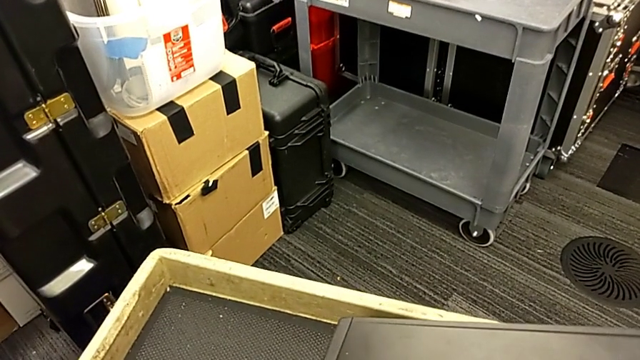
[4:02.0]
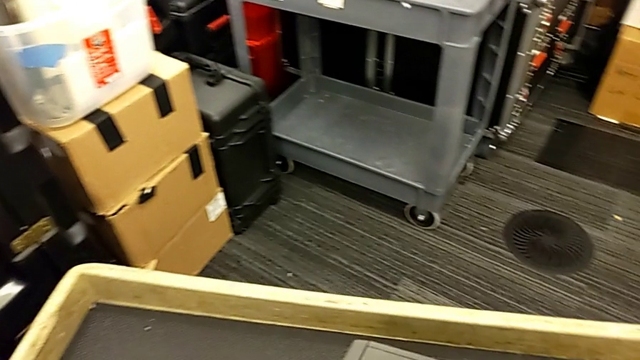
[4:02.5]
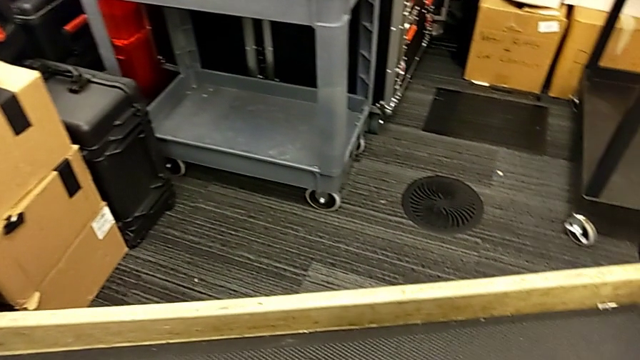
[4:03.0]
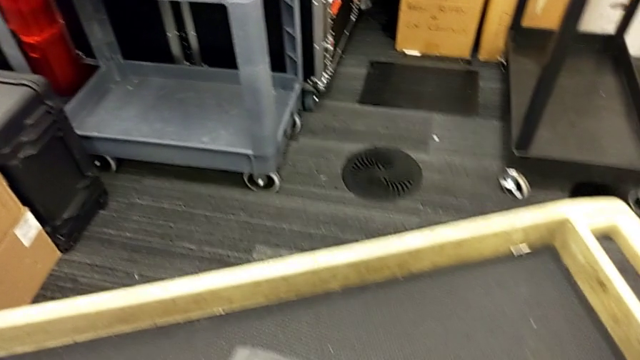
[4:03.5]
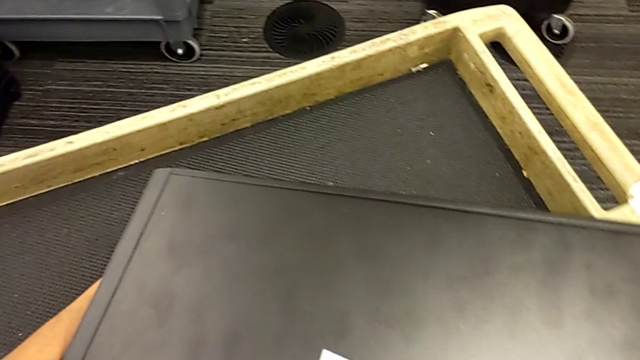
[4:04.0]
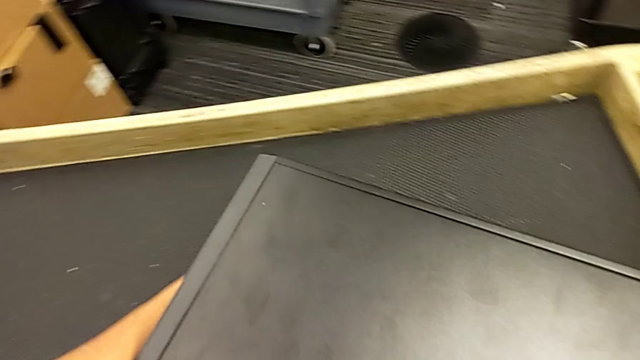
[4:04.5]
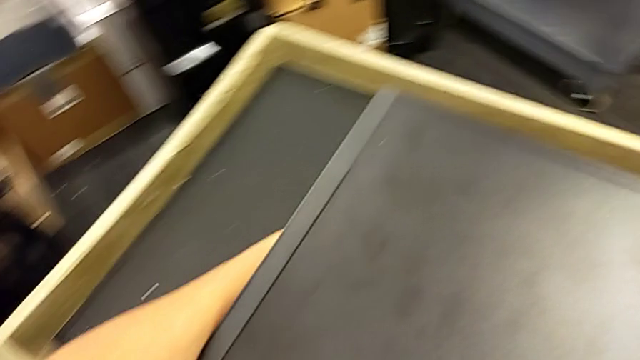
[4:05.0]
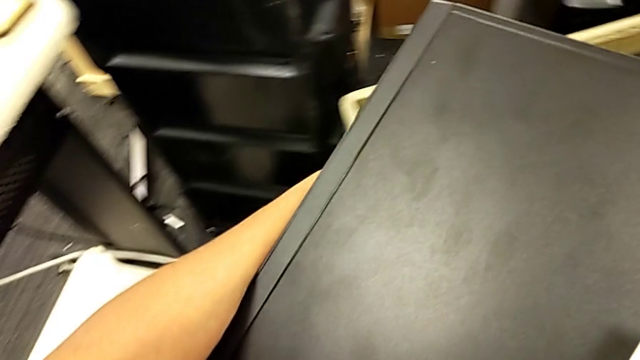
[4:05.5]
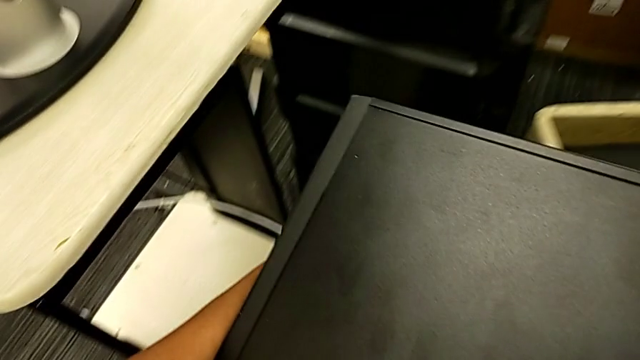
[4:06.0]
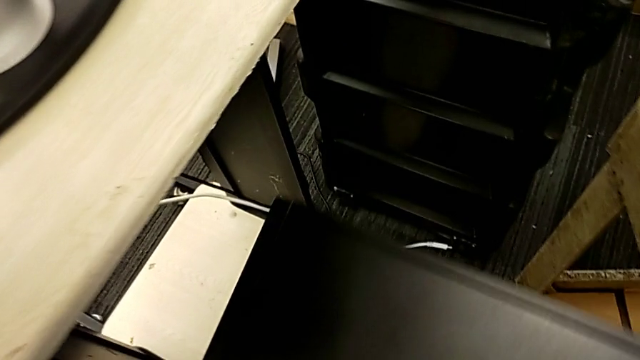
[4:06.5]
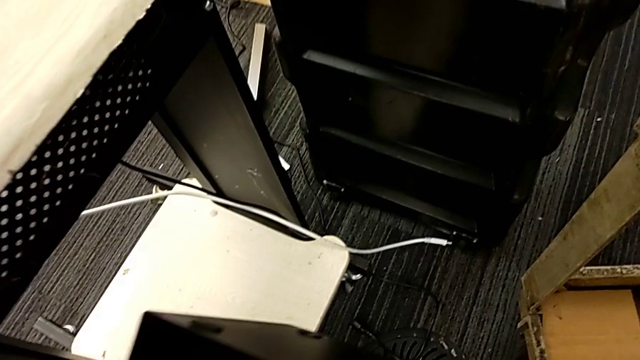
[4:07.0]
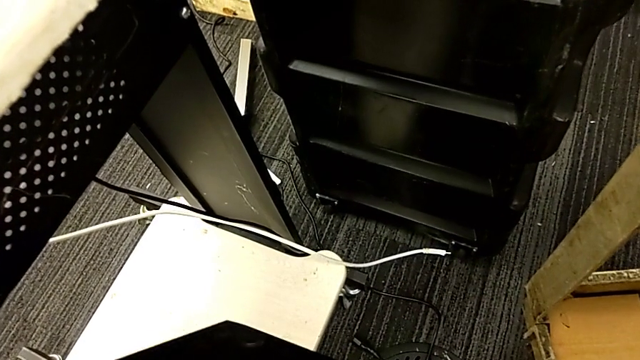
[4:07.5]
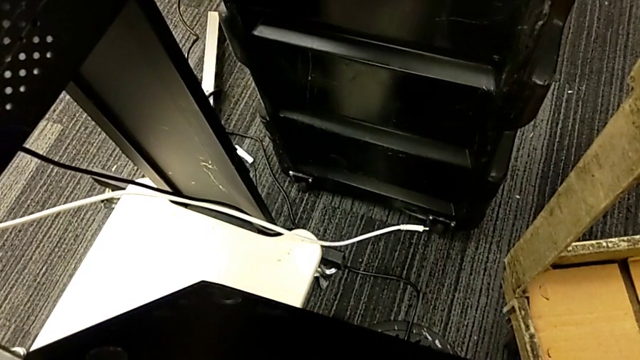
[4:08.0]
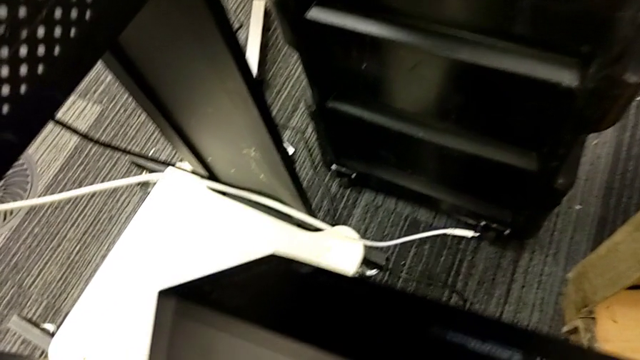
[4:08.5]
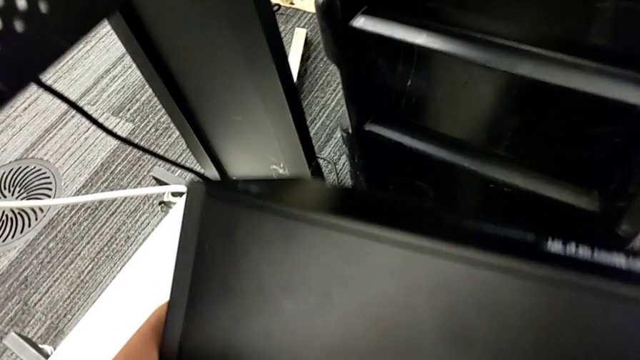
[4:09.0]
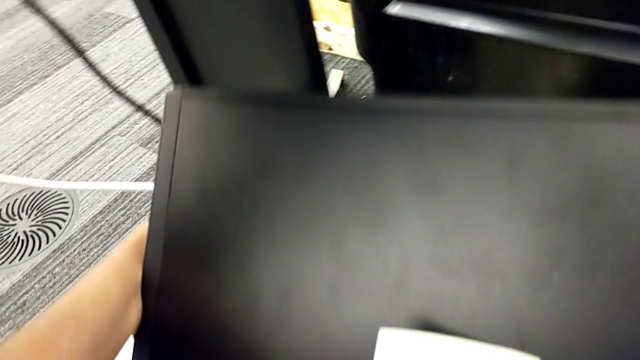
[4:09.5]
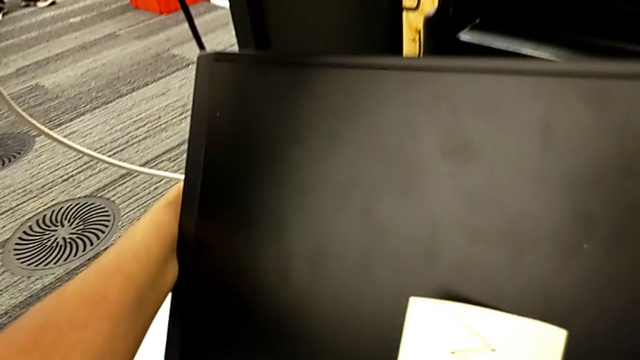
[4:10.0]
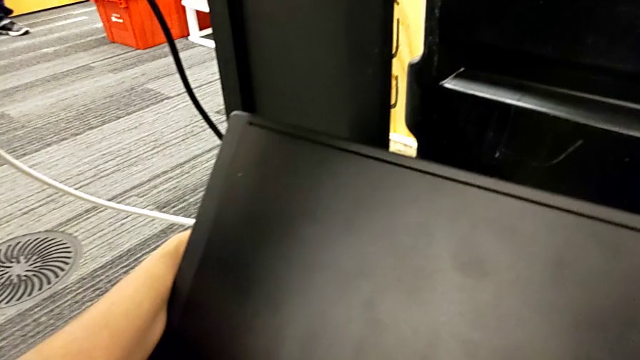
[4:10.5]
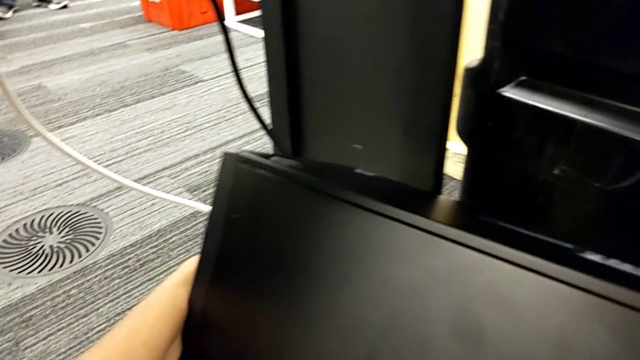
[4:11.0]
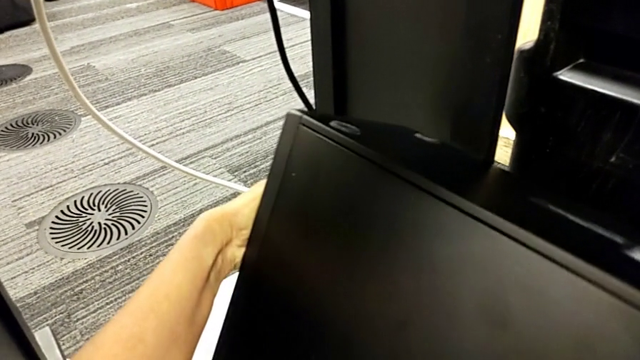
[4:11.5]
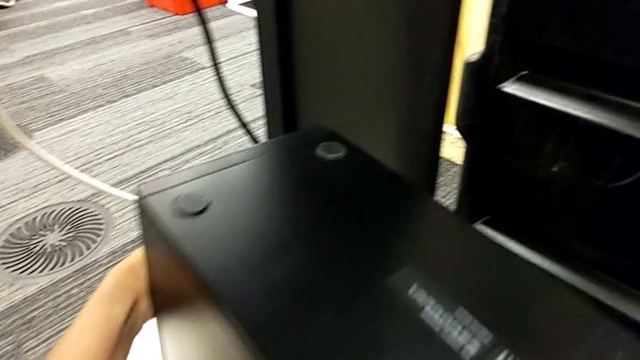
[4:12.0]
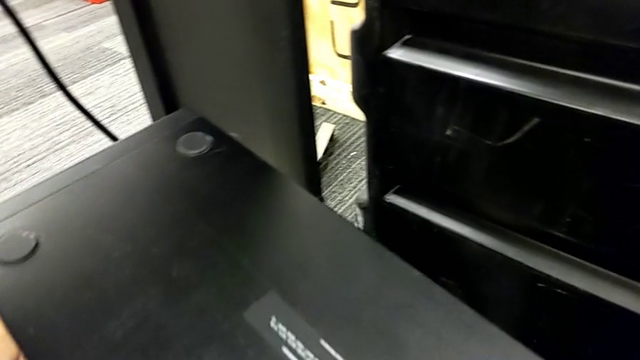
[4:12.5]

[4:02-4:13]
The camera wearer is putting the computer tower on the furniture. They keep lifting the computer tower and wrongly place it, with the computer tower upside down.

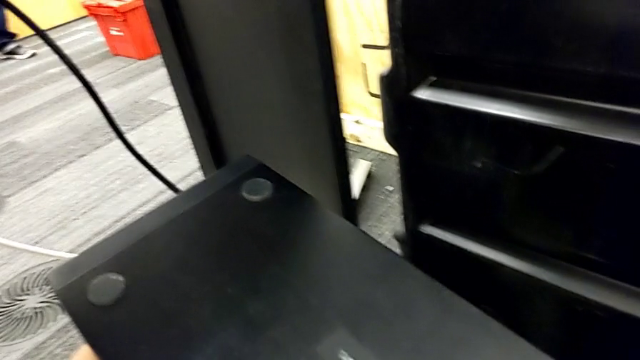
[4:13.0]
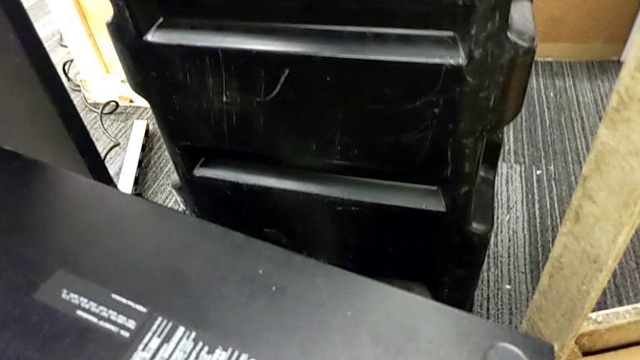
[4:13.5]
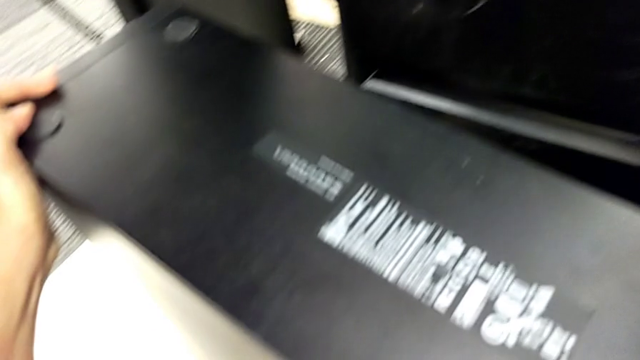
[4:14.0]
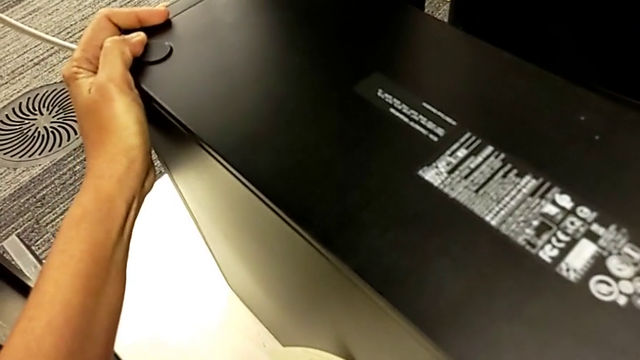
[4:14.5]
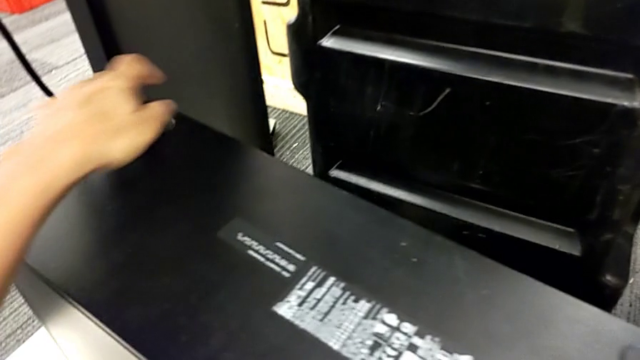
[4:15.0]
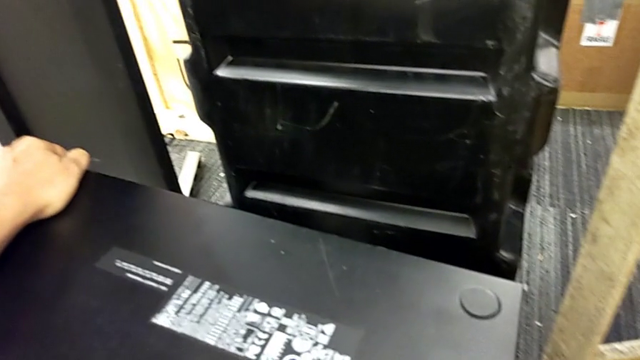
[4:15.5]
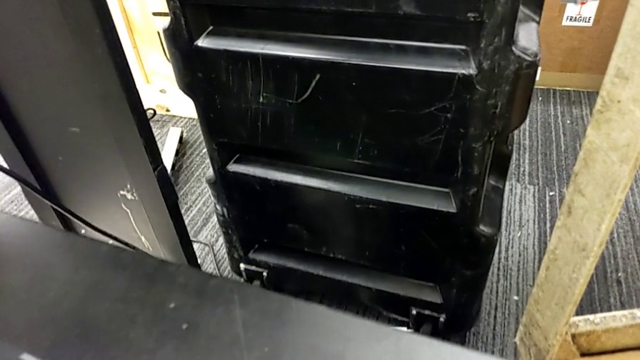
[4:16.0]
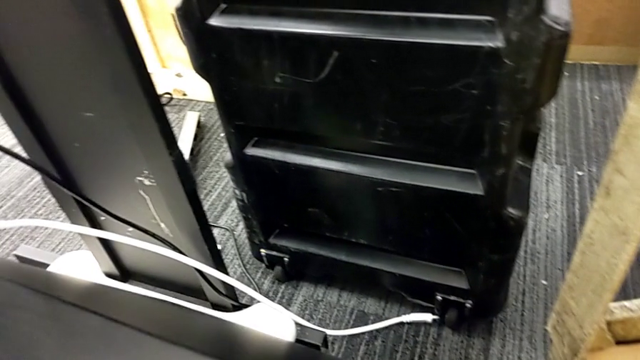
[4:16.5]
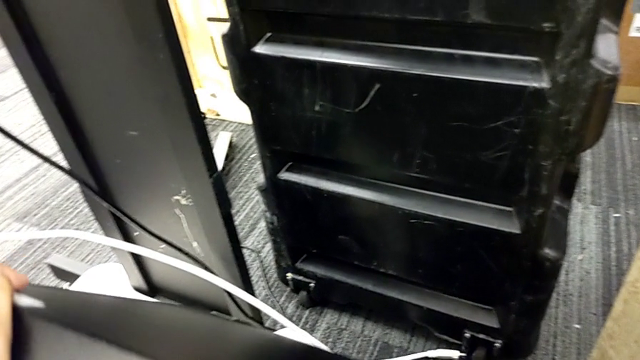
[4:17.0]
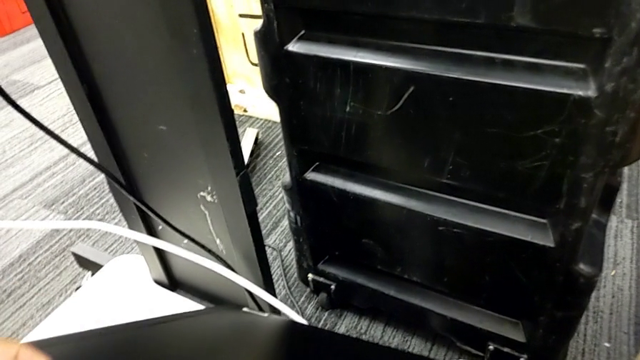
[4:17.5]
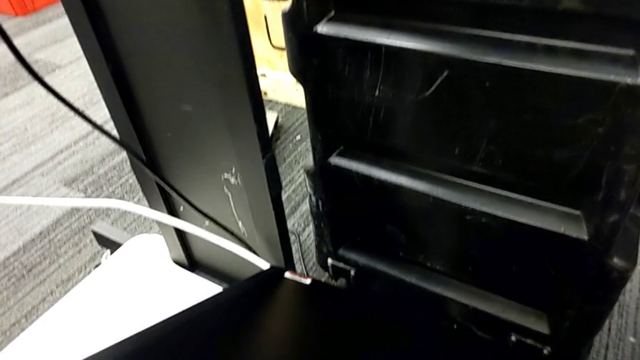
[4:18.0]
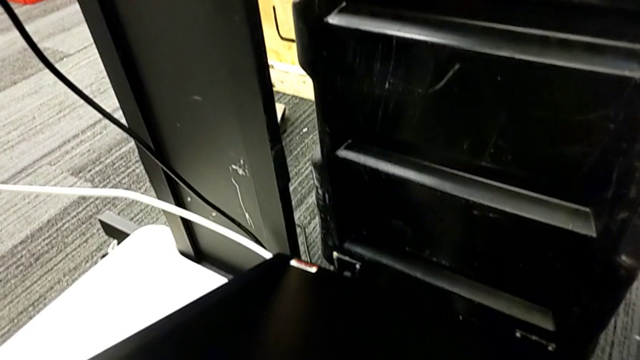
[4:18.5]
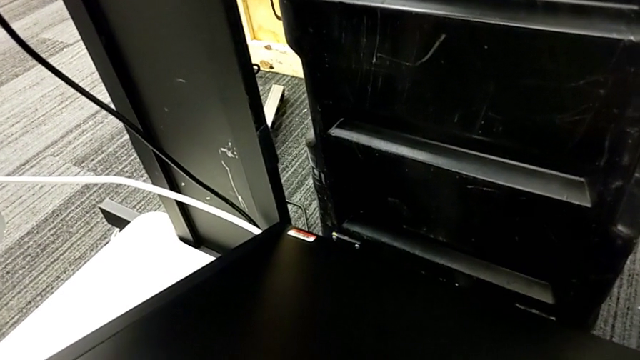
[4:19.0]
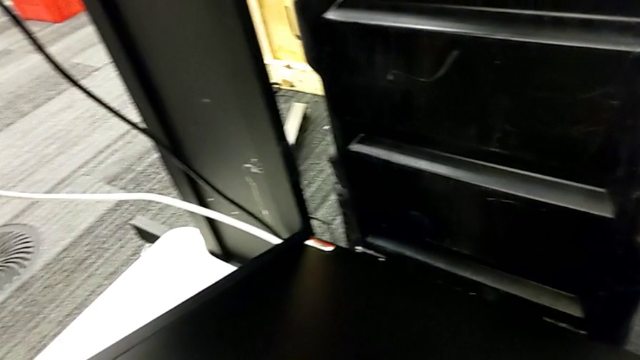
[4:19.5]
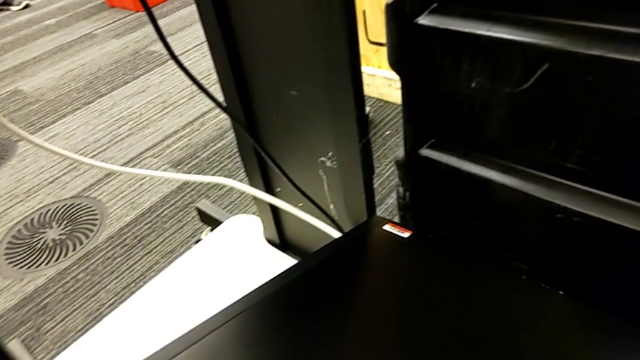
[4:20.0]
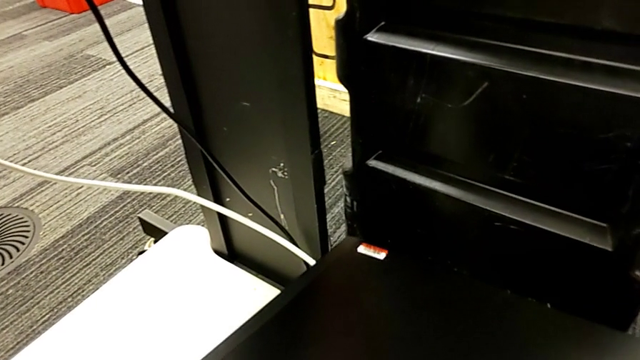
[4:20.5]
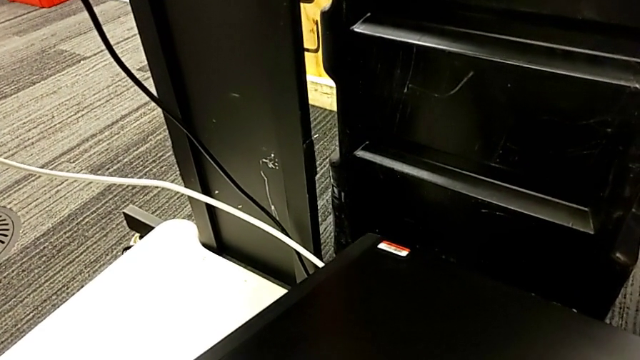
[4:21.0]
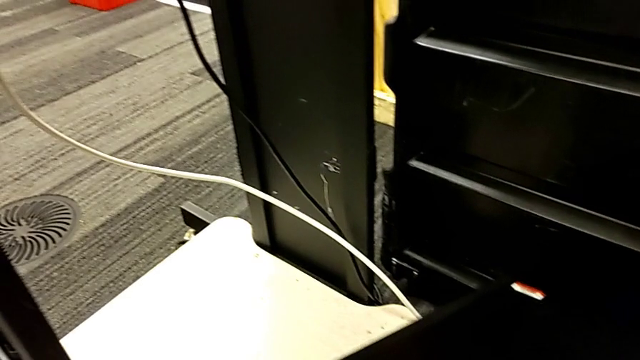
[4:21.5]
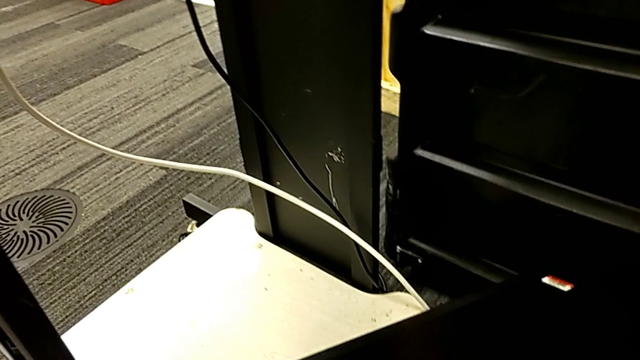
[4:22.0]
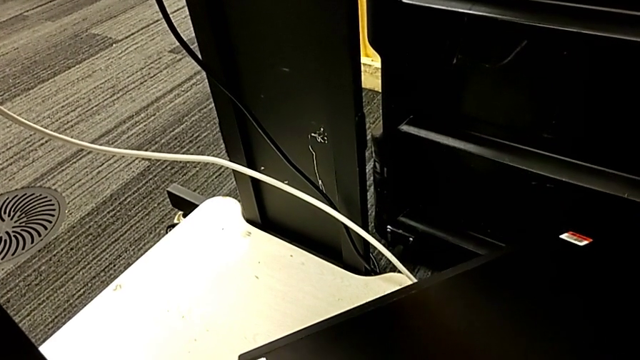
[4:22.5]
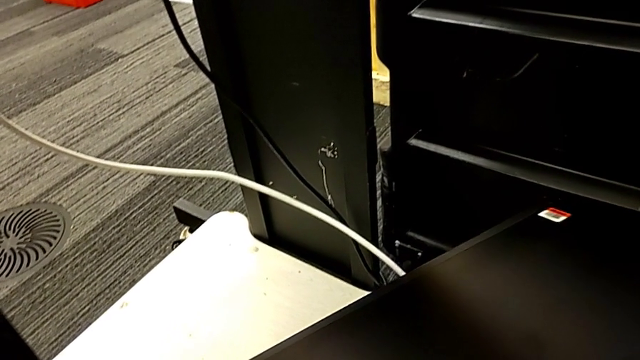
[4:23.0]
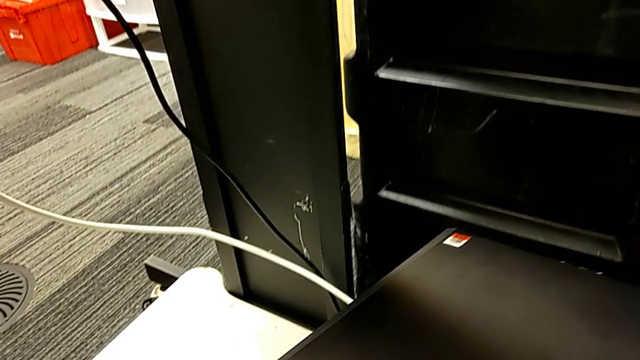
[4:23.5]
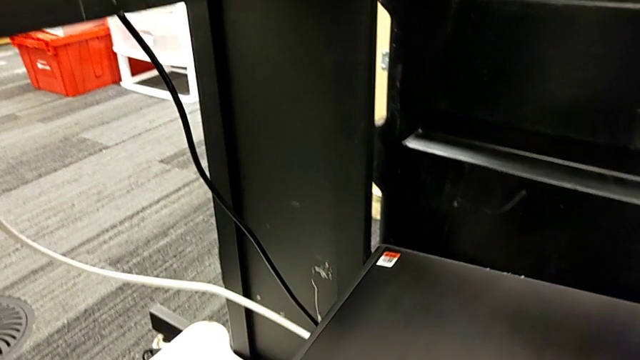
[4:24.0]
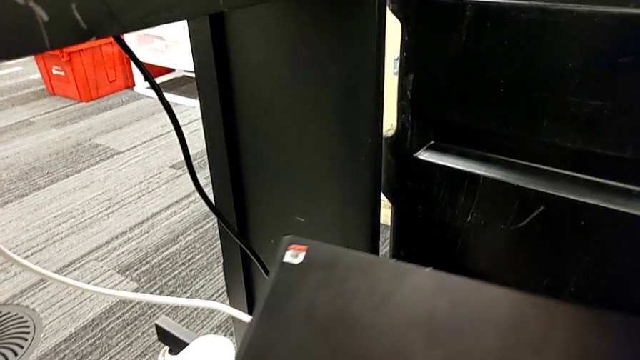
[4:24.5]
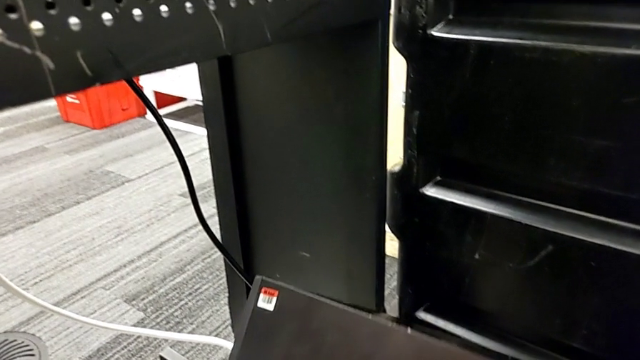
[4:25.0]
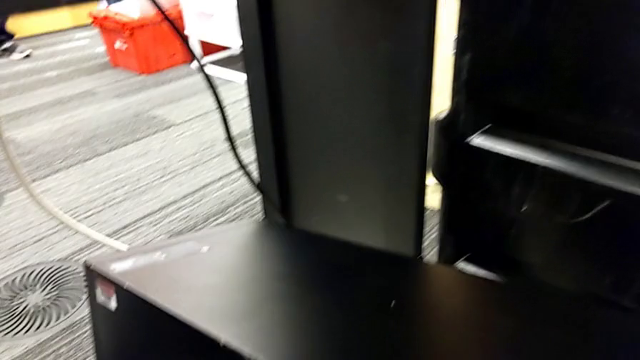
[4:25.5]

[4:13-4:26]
The camera wearer is putting the computer tower on the furniture. They hold the computer tower and begin to rotate it.
